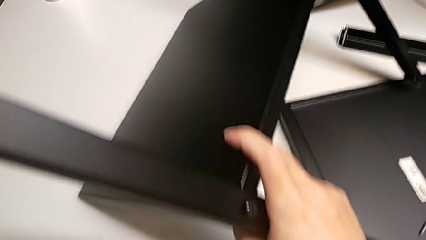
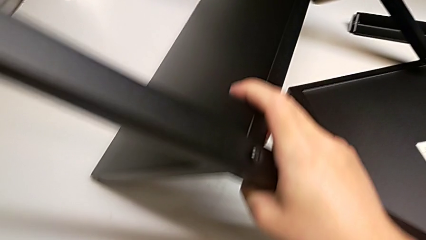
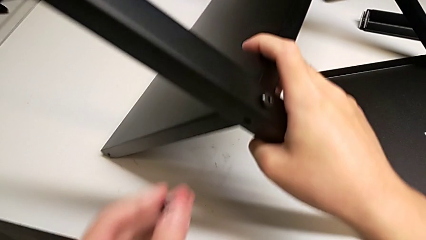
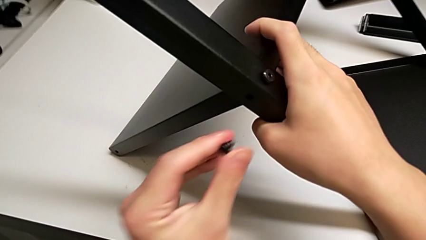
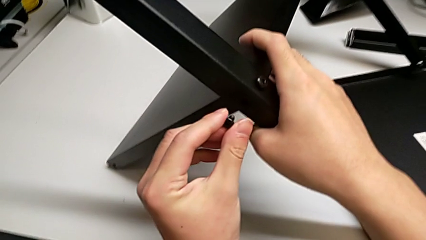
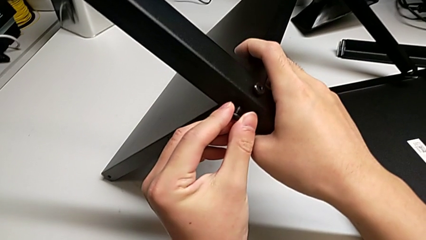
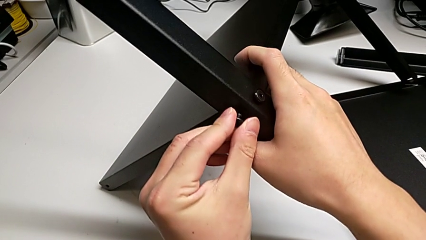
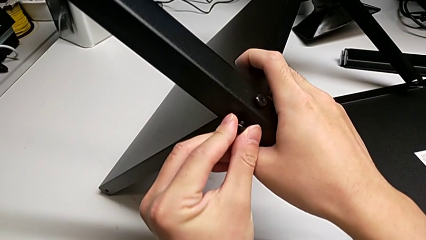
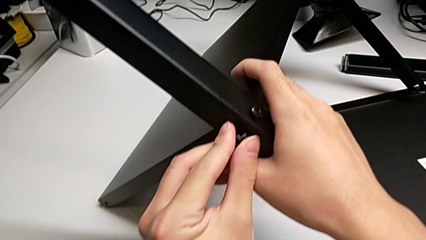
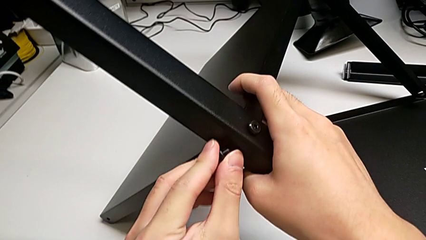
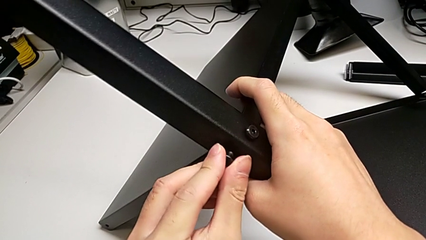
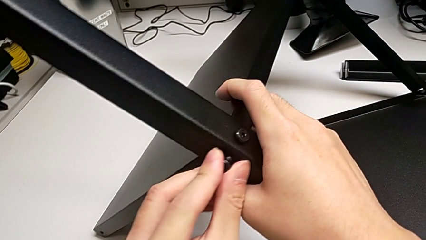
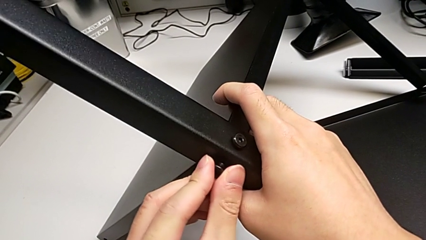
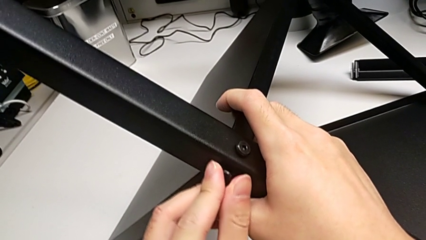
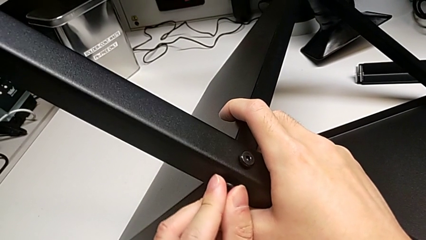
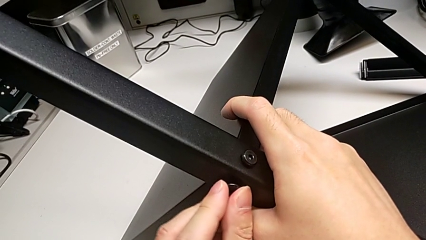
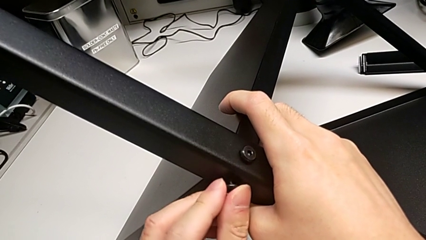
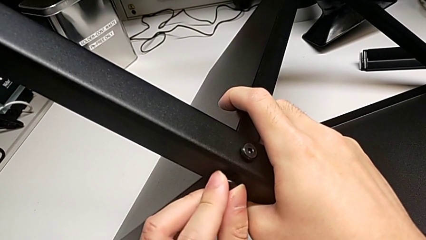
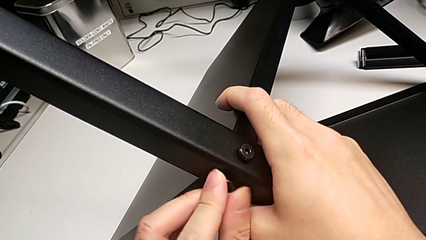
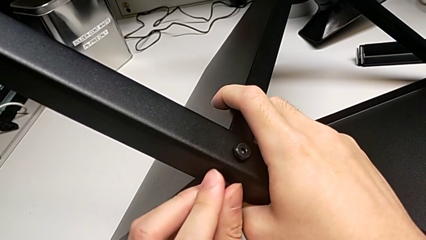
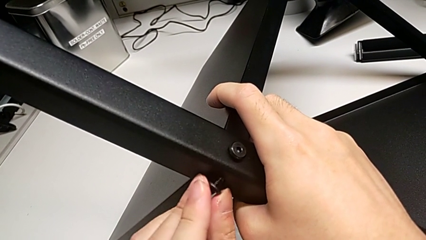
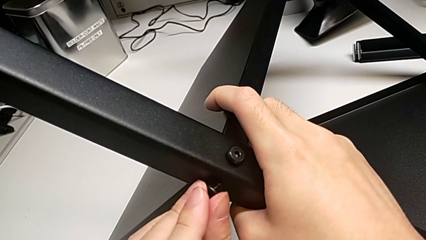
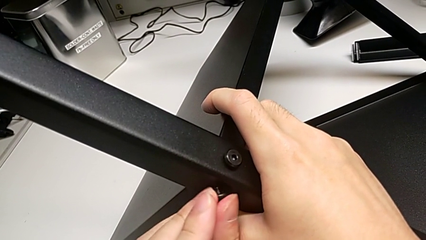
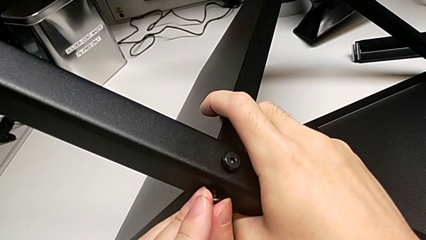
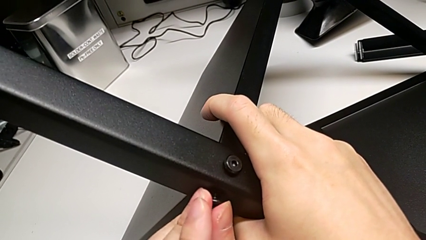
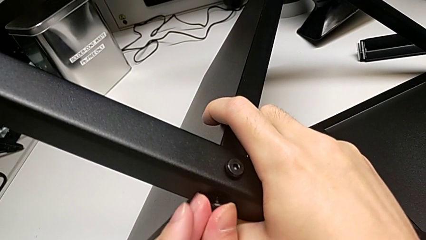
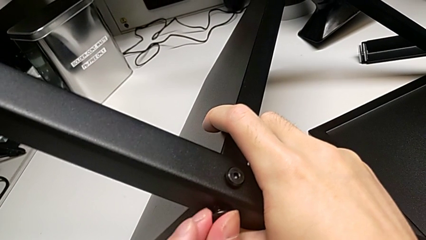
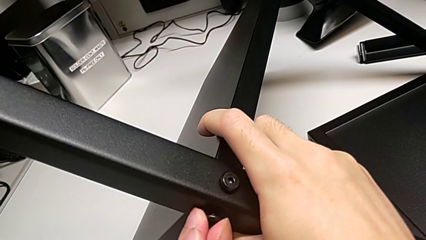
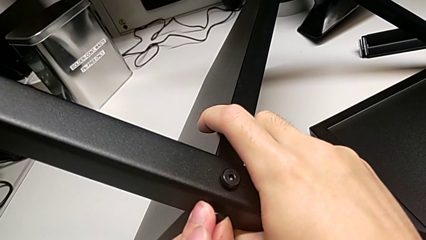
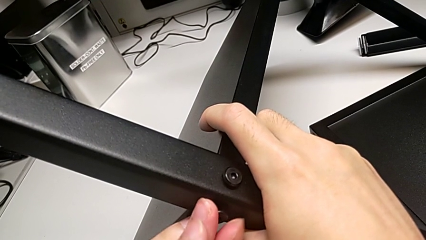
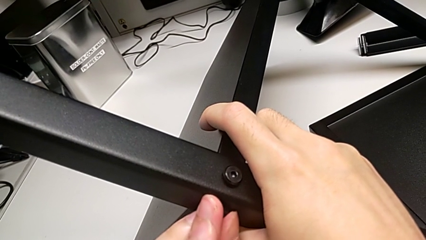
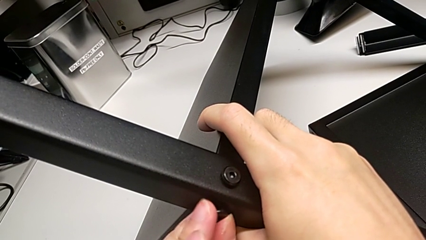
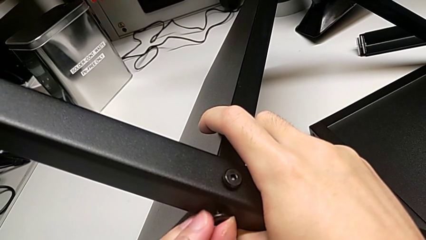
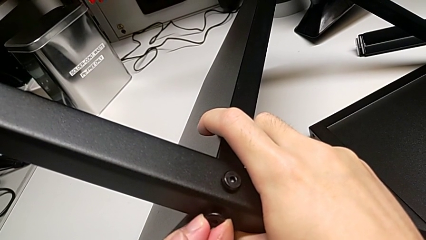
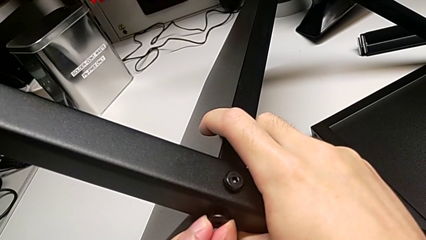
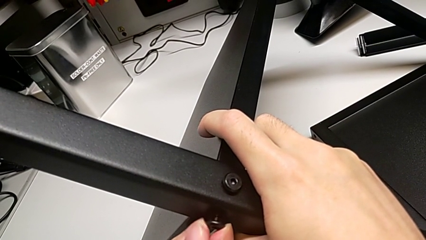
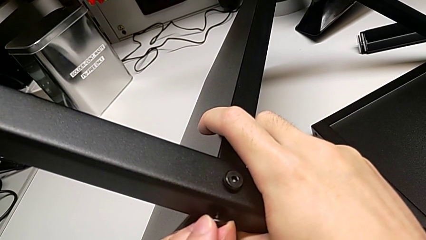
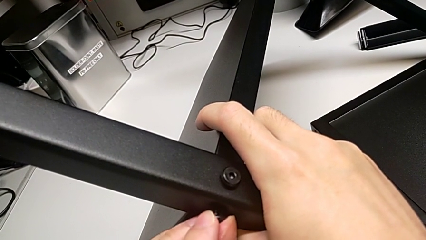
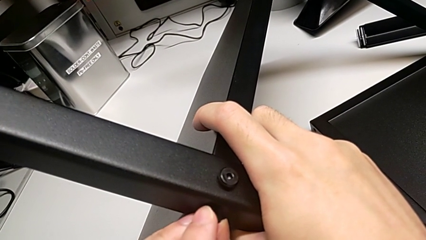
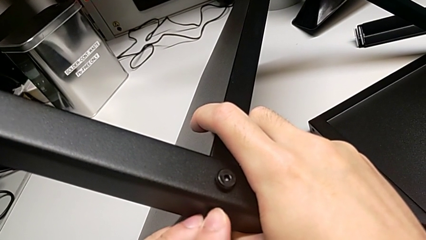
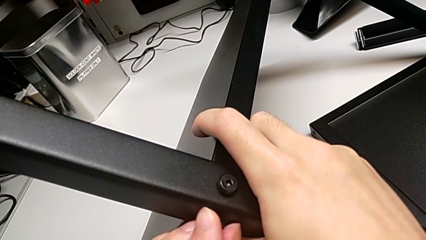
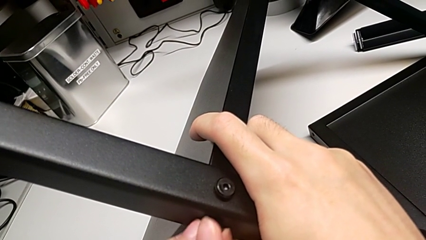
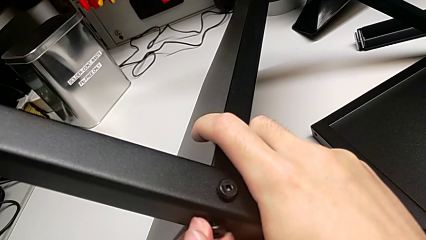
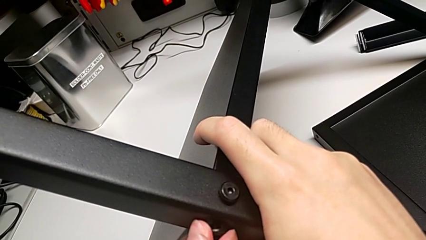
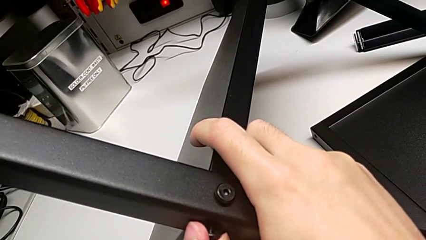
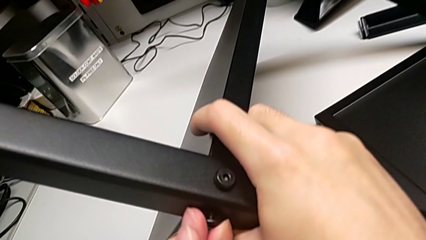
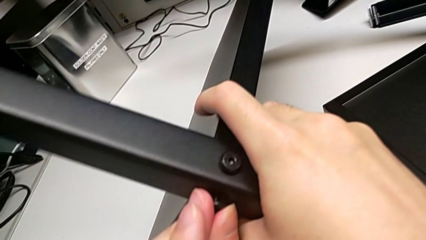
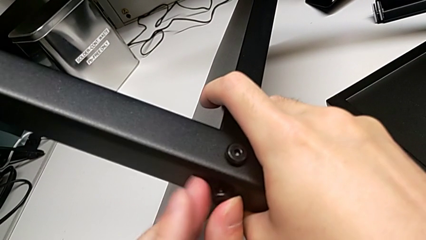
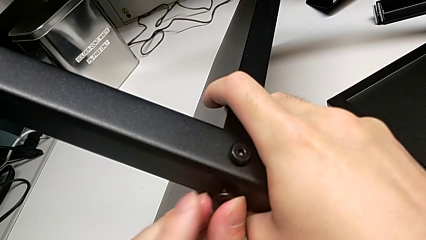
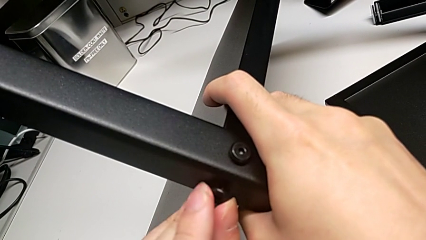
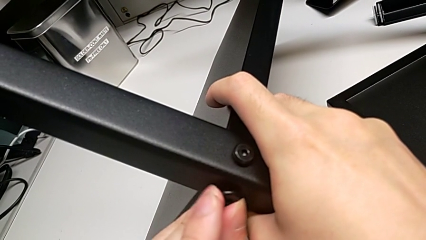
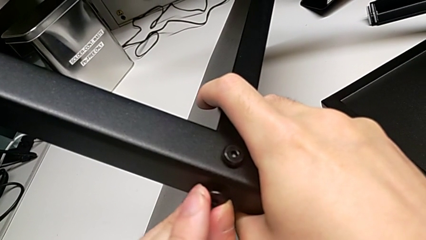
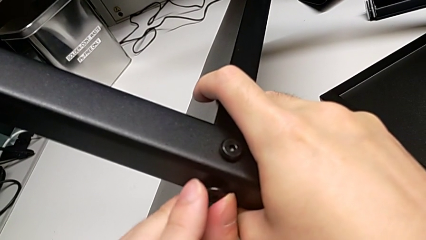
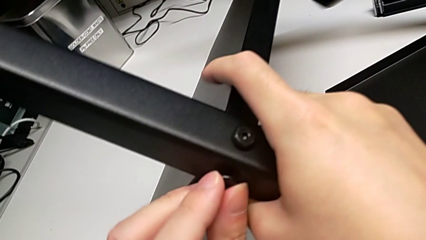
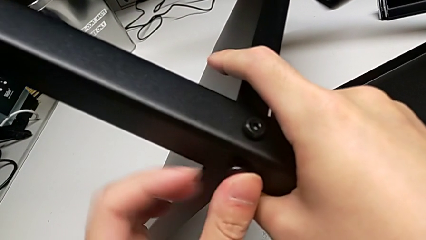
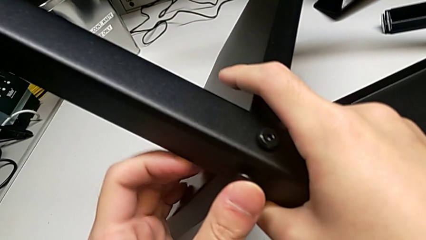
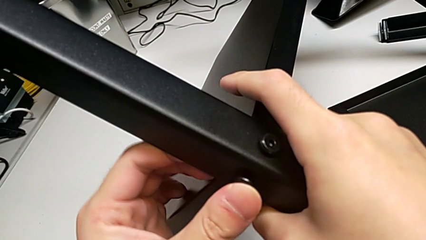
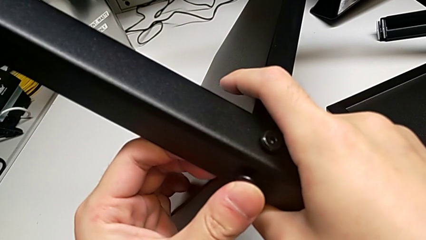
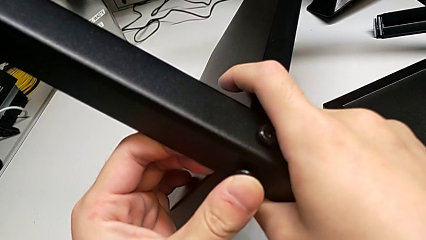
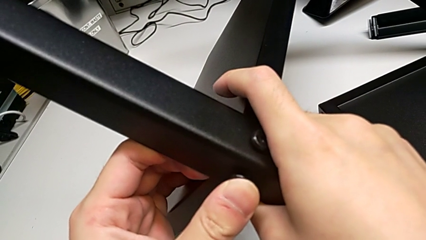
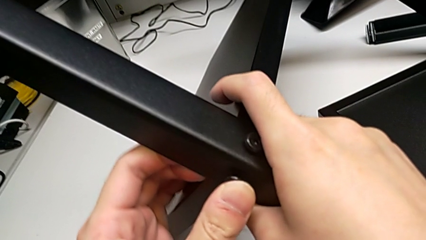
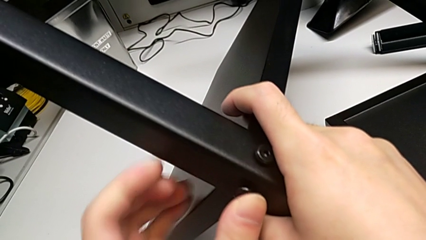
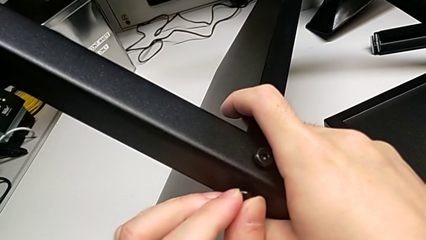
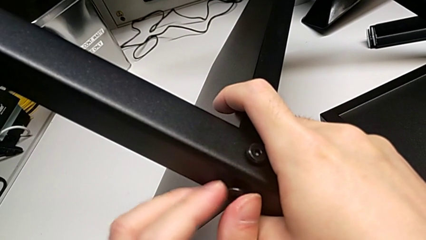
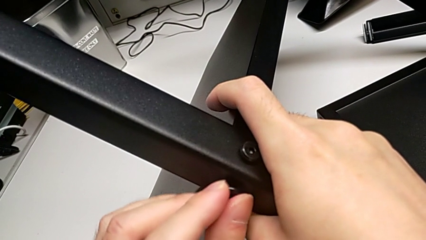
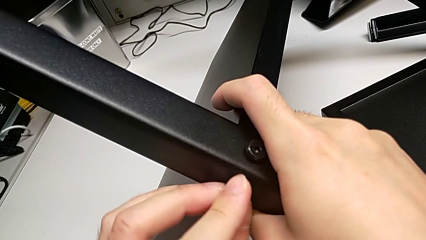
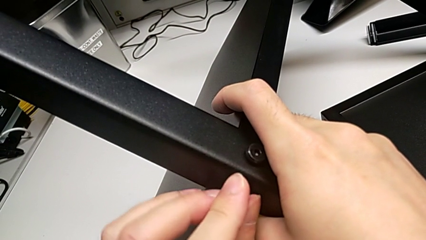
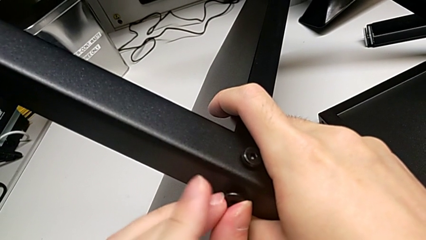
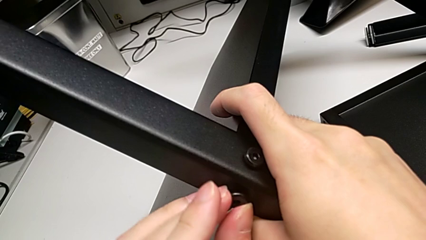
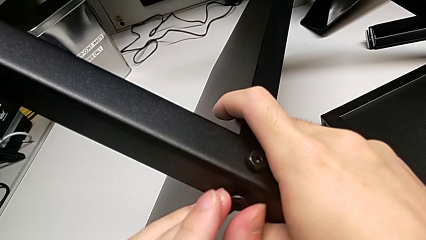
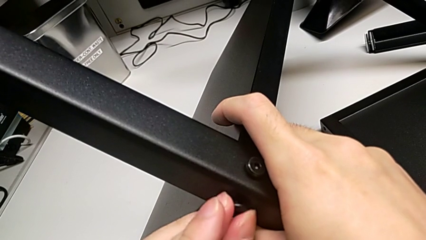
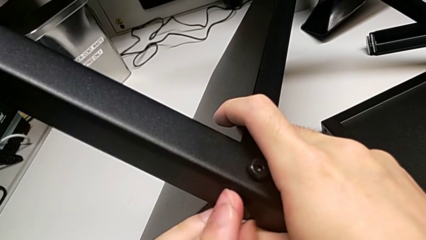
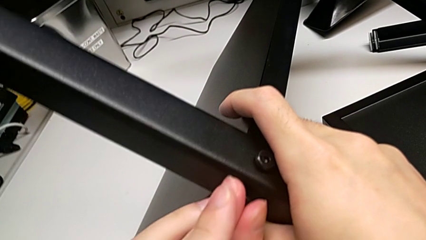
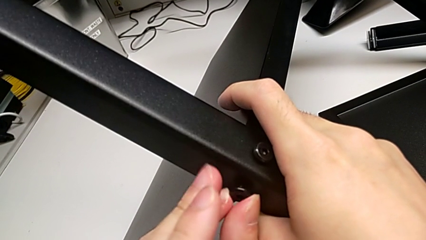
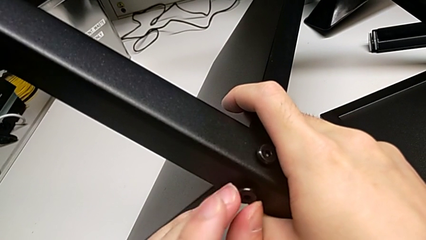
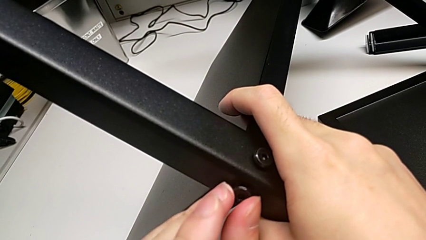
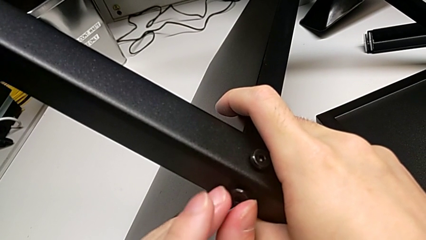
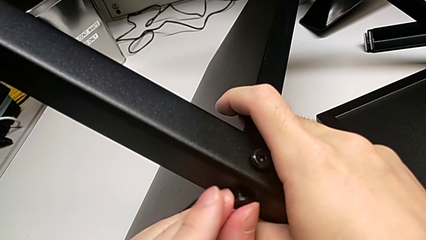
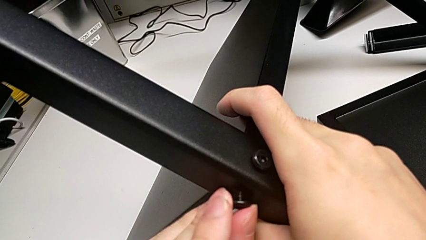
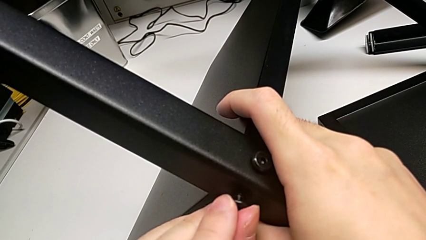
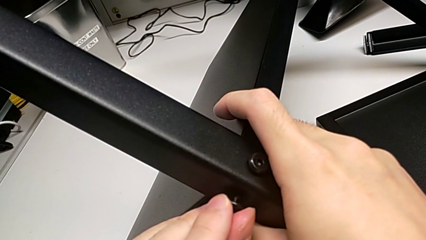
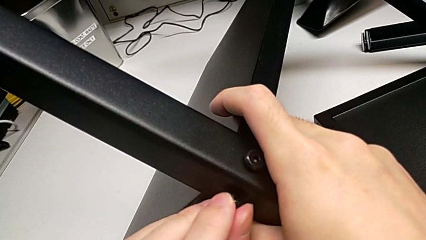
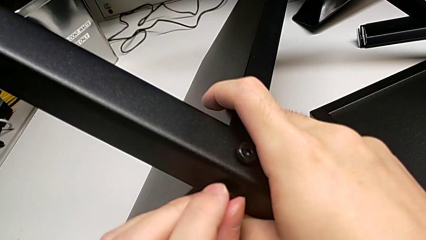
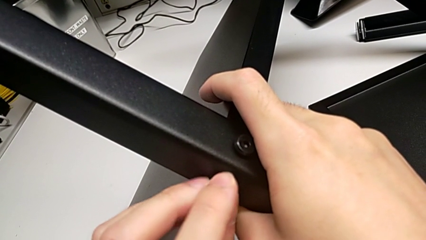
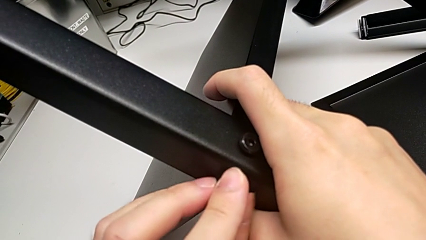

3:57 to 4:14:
The camera wearer is screwing the second leg into place. They insert the second hex socket head and begin to screw the second hex socket head.
